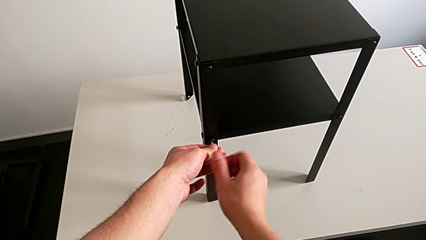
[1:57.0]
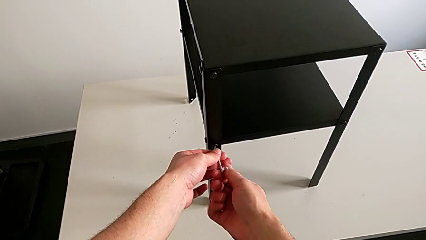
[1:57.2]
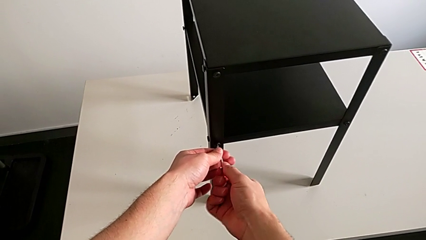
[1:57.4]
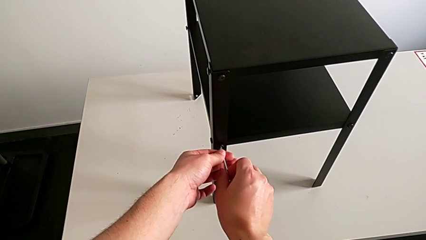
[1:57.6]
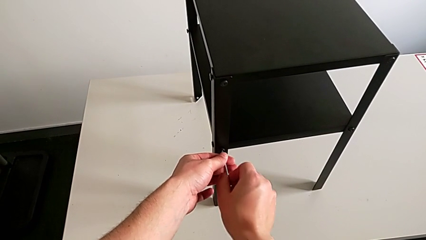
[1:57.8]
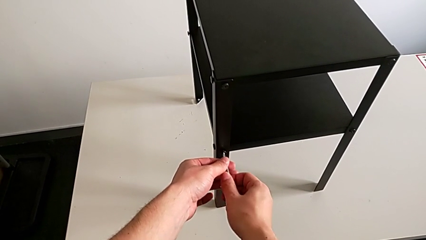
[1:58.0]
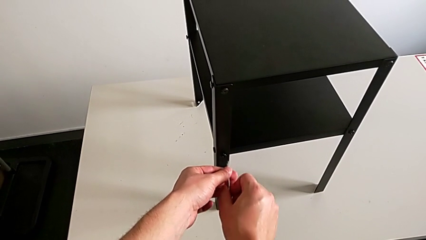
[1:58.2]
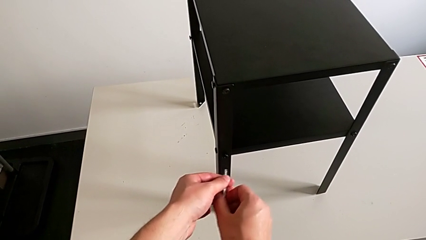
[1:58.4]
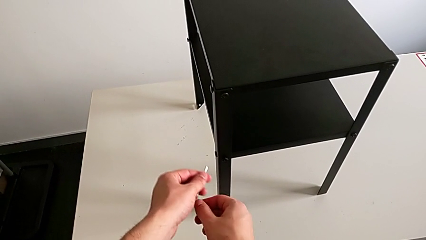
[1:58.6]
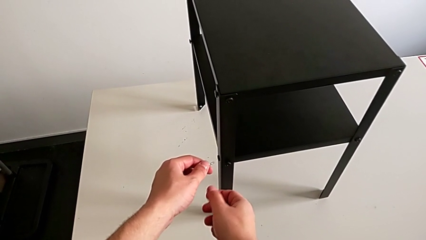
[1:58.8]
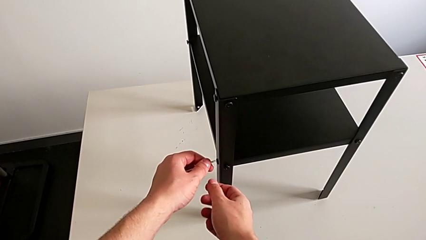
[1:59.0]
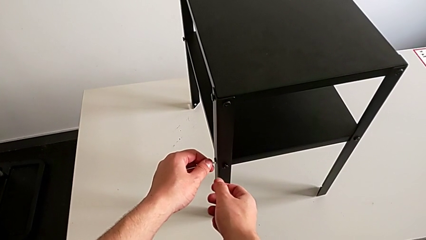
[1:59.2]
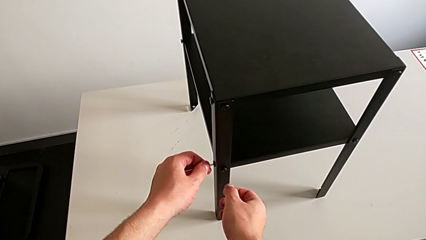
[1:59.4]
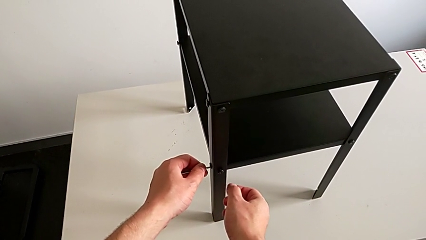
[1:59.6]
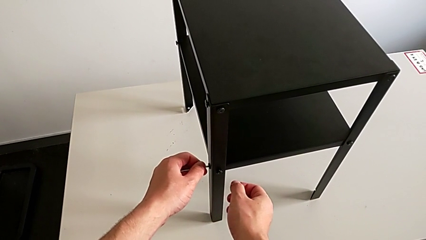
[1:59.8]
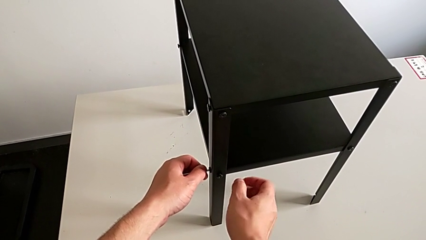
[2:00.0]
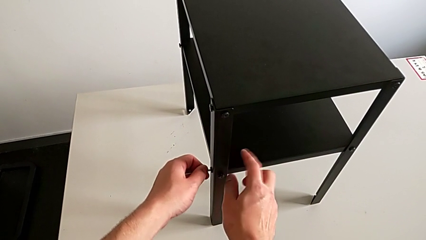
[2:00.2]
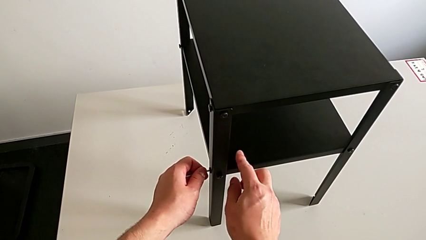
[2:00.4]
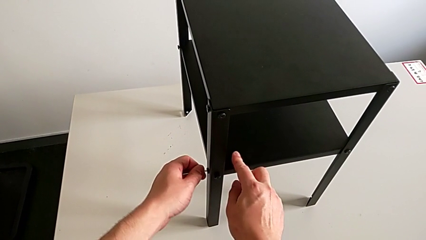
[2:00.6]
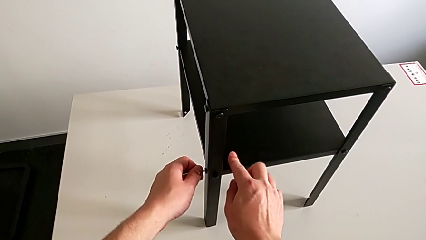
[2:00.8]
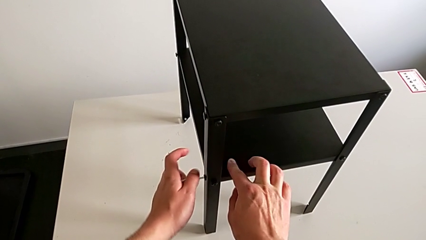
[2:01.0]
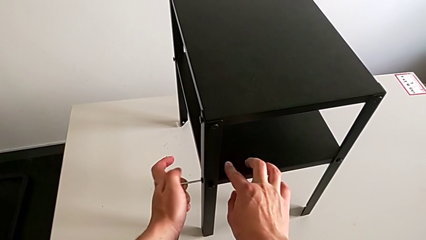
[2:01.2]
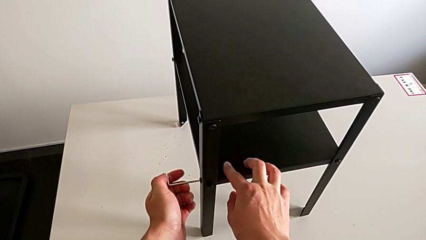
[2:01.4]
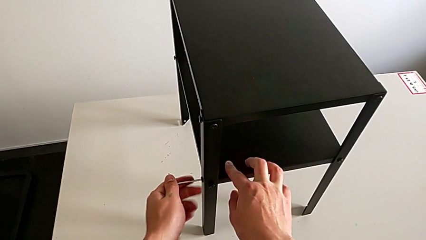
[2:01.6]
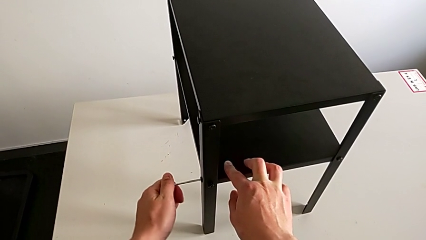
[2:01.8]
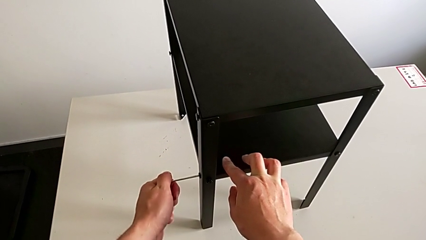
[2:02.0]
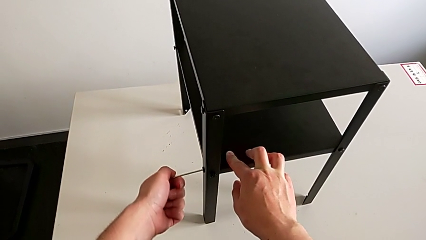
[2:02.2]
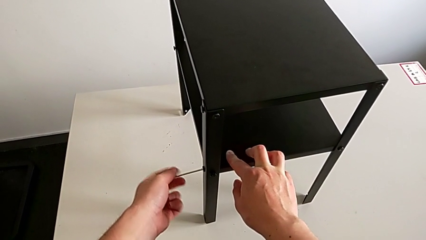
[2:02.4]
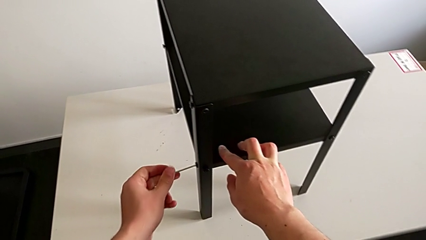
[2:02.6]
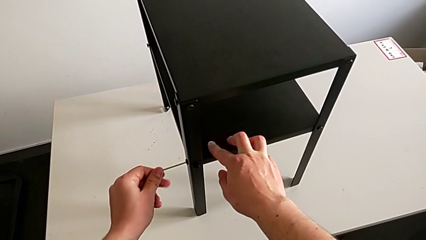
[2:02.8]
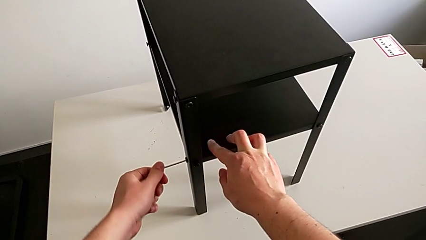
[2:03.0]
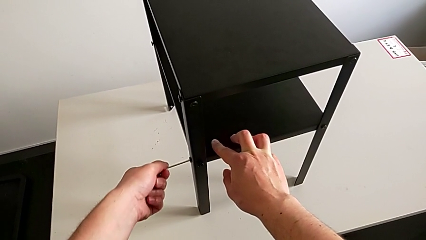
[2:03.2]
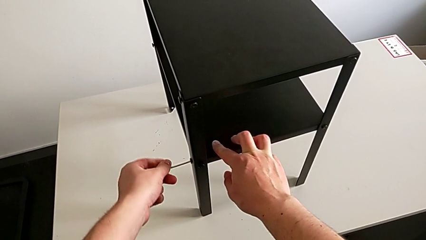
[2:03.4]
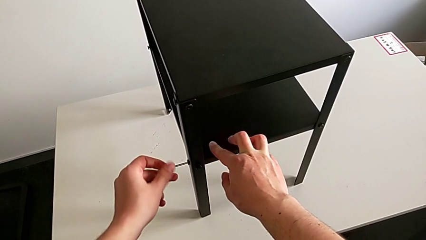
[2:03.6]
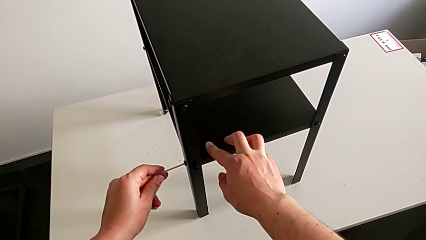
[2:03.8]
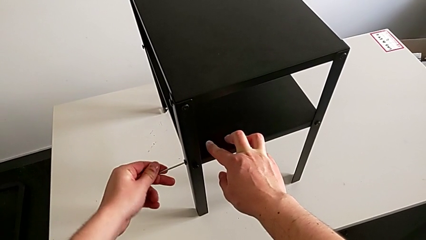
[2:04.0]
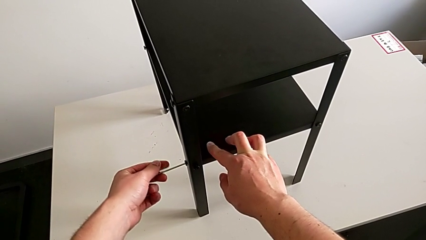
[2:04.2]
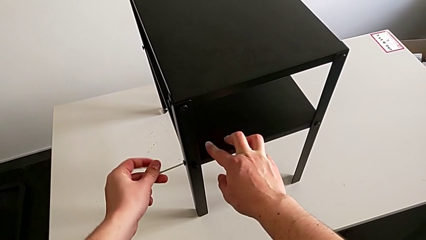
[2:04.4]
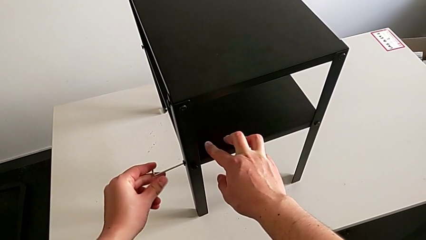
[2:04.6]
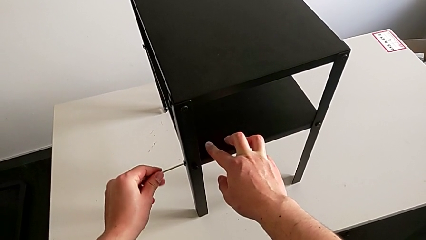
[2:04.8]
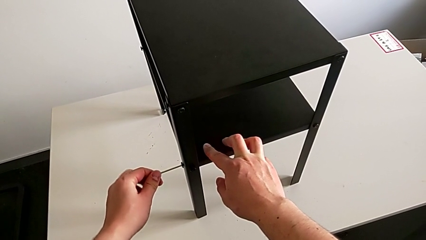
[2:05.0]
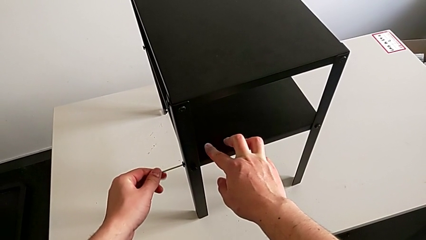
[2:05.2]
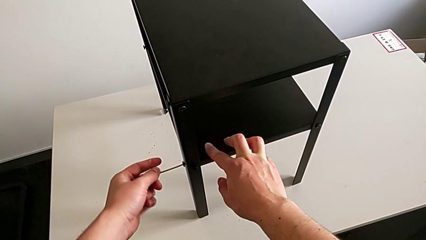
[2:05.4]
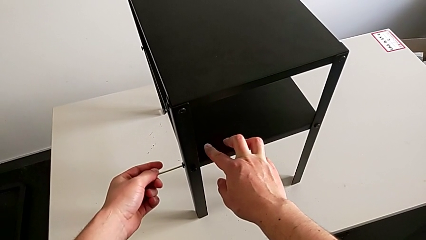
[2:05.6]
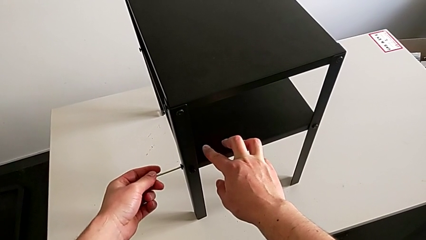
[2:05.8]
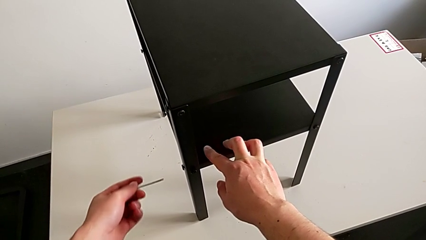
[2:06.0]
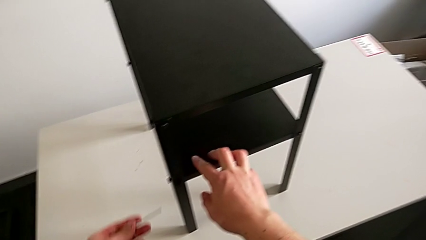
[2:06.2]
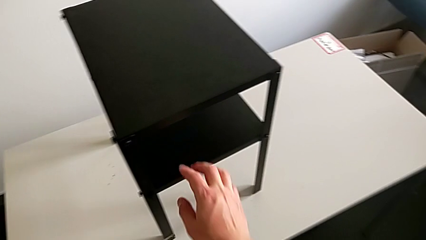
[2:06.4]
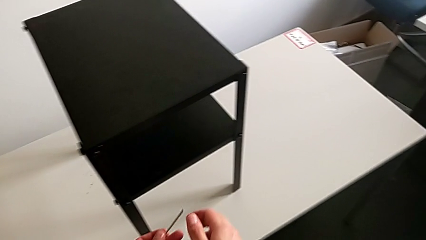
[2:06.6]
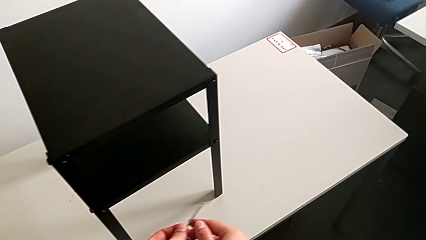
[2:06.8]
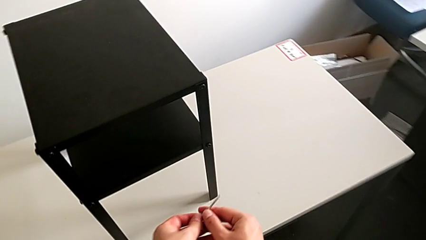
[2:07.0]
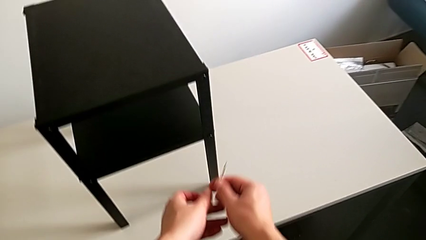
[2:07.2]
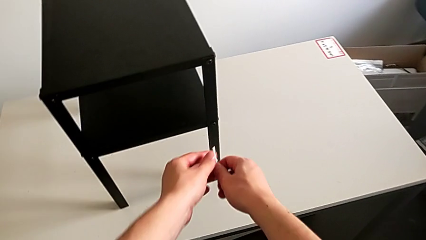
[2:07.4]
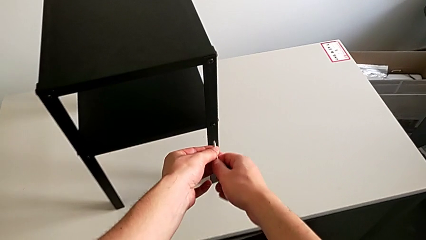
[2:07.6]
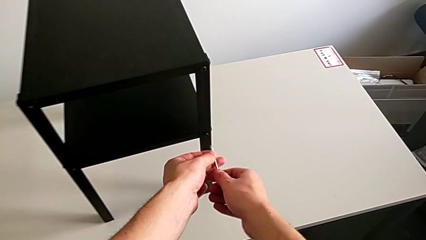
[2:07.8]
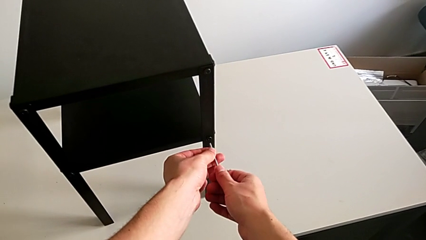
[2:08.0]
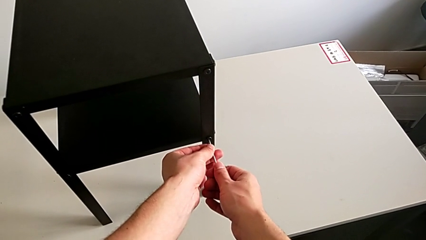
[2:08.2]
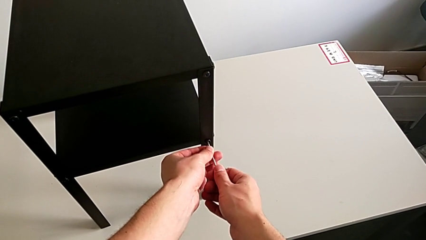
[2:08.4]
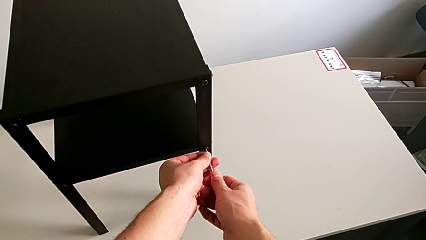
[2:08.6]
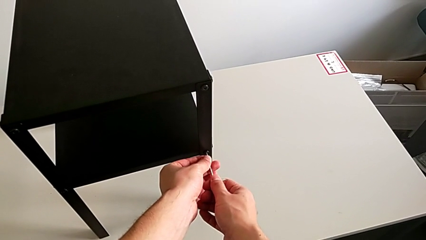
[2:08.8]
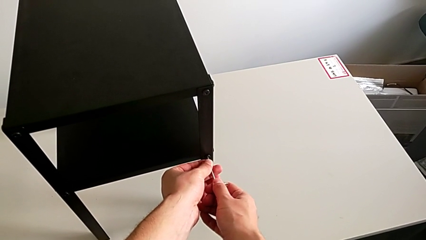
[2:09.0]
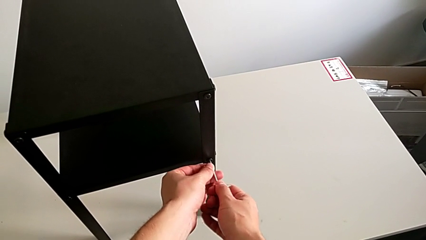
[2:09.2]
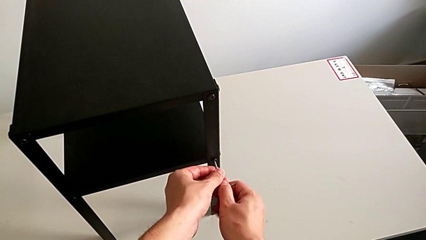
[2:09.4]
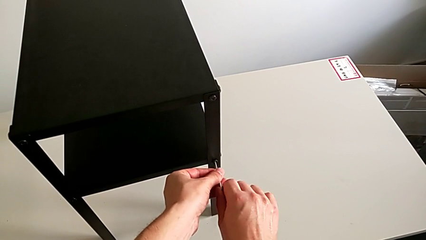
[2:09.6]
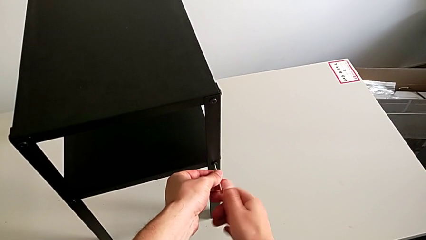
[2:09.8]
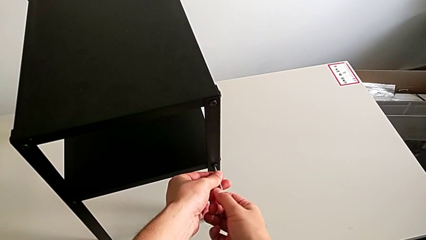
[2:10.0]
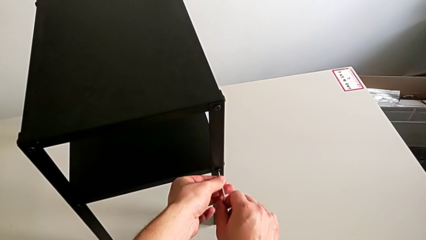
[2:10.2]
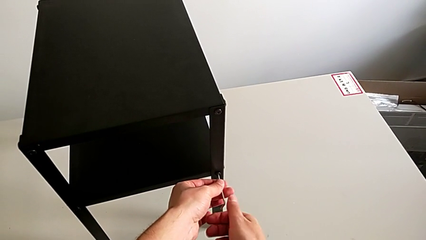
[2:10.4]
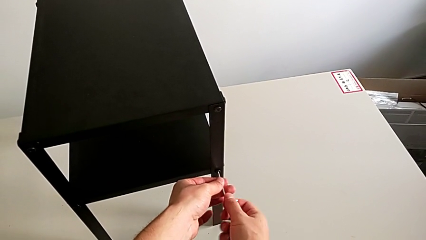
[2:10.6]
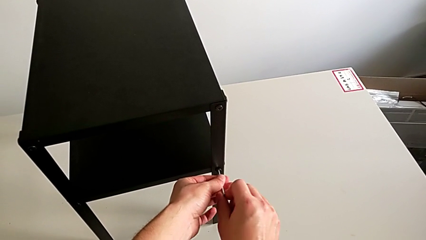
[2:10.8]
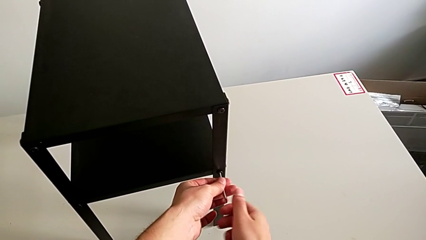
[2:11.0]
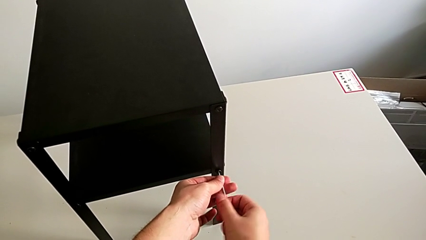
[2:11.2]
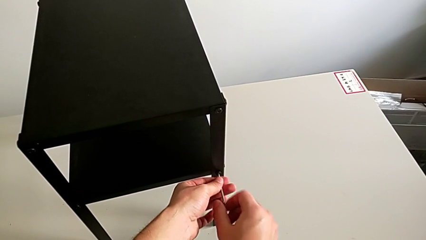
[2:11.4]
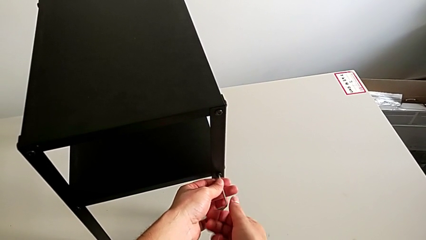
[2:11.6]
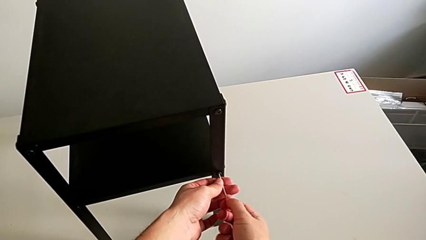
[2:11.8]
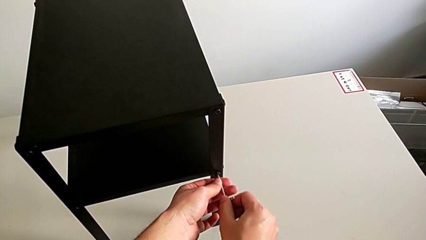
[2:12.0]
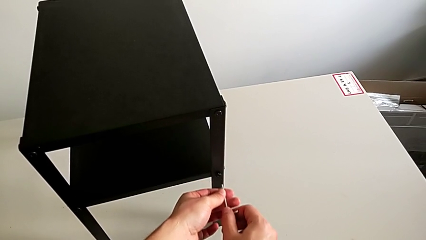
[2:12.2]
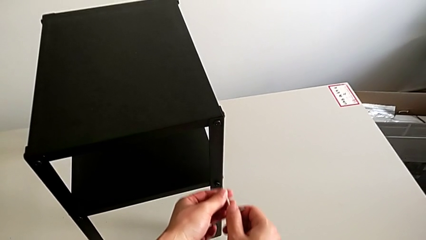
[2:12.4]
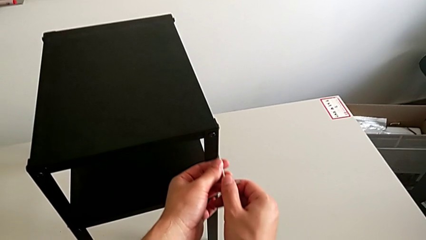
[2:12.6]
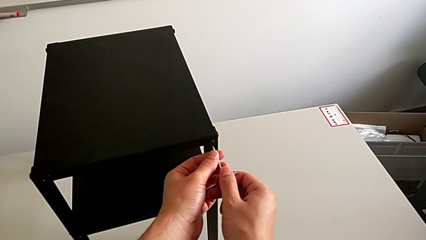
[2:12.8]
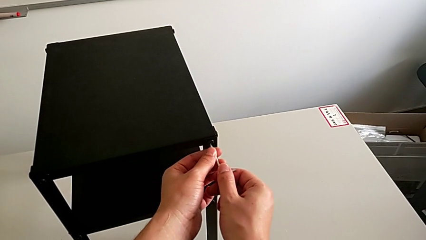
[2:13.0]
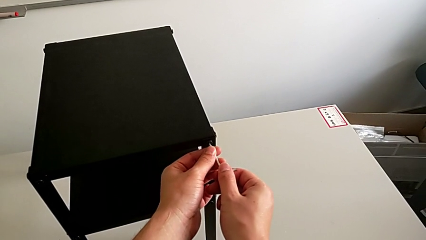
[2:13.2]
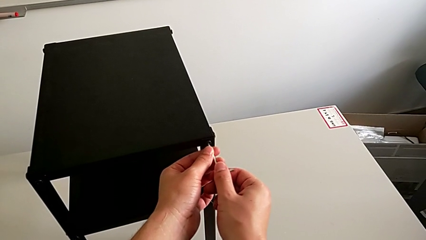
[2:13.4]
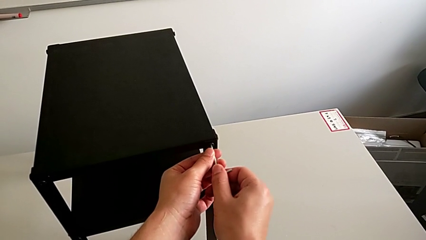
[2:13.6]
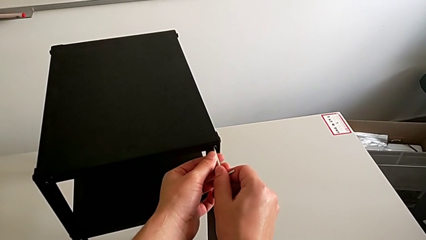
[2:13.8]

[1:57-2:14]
The camera wearer is loosening the hex socket head of the legs with an Allen wrench. They withdraw the Allen wrench, insert it, unscrew the hex socket head, withdraw the Allen wrench, approach the hex socket head, insert the Allen wrench, unscrew the hex socket head, withdraw the Allen wrench and insert it.
